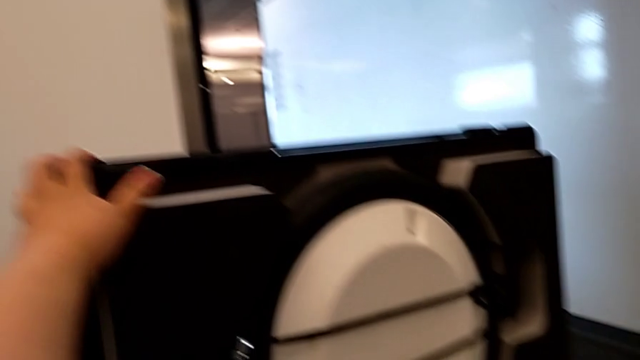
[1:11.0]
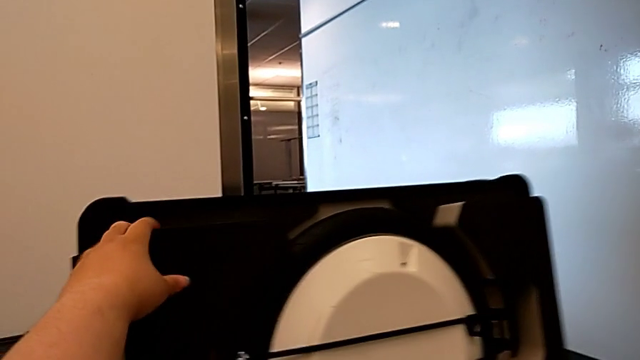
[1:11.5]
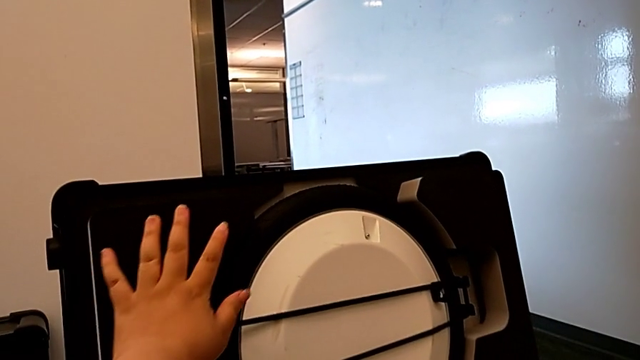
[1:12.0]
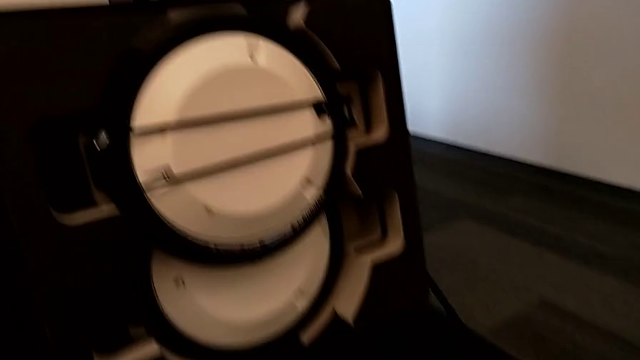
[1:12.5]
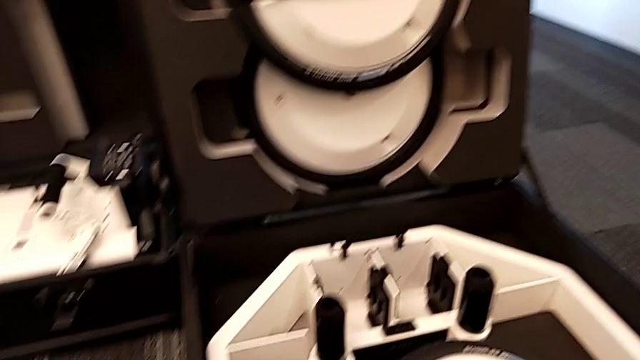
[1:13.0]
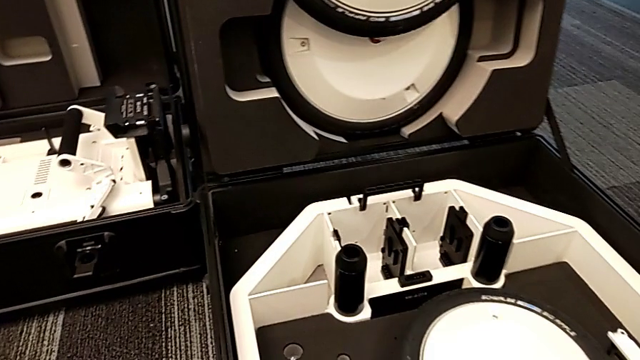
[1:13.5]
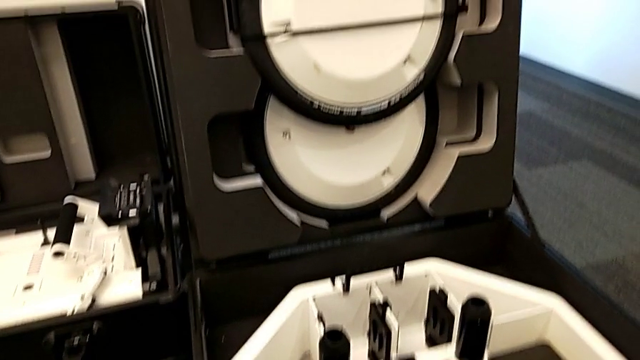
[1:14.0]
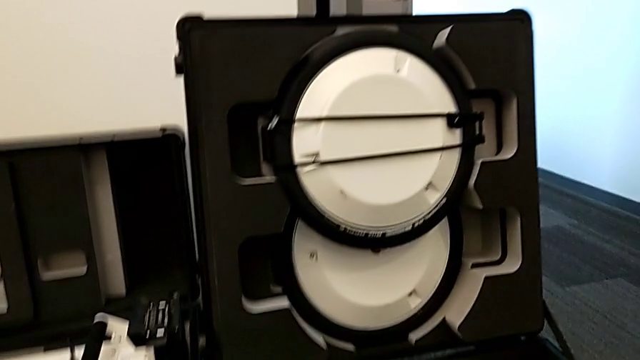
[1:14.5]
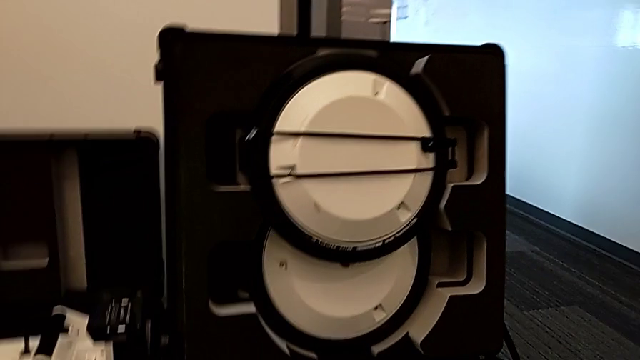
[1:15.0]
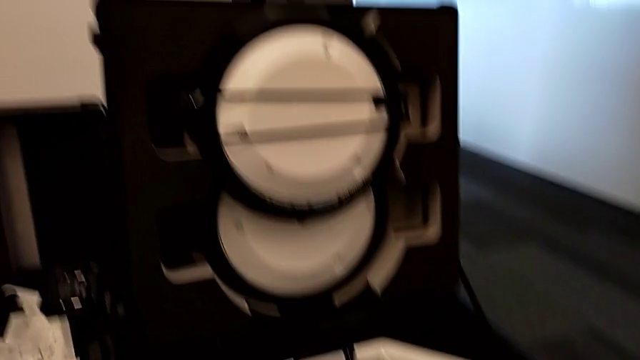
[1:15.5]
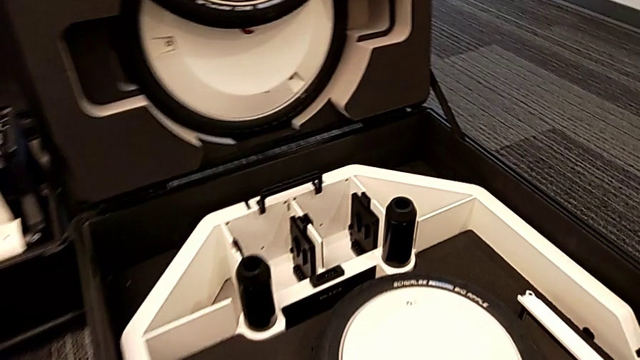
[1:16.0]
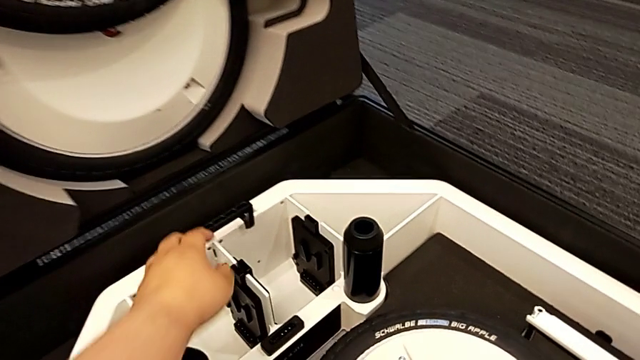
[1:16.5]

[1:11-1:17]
The camera wearer is opening the boxes. They open the fourth box.

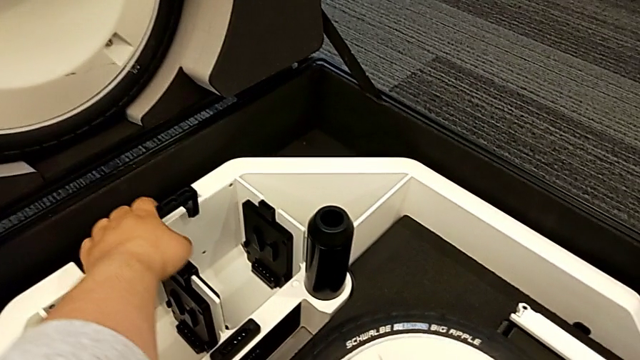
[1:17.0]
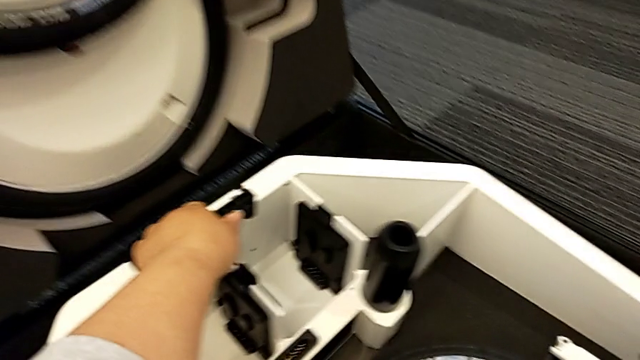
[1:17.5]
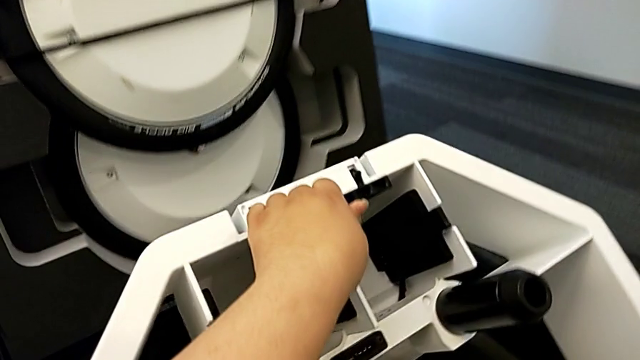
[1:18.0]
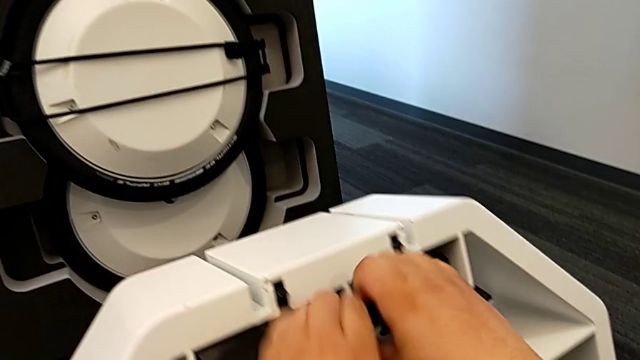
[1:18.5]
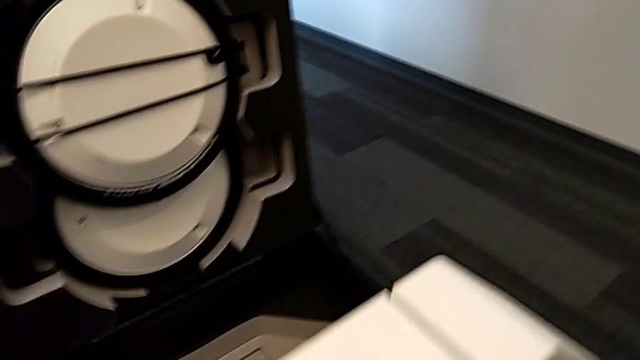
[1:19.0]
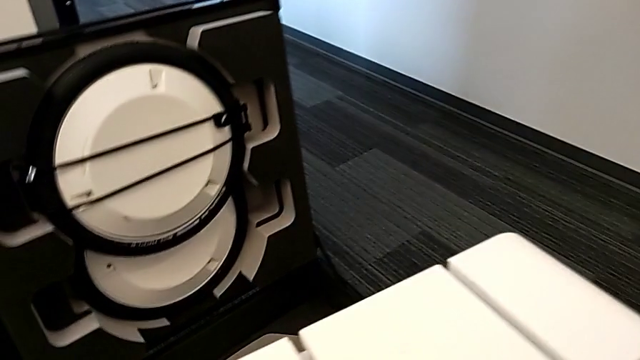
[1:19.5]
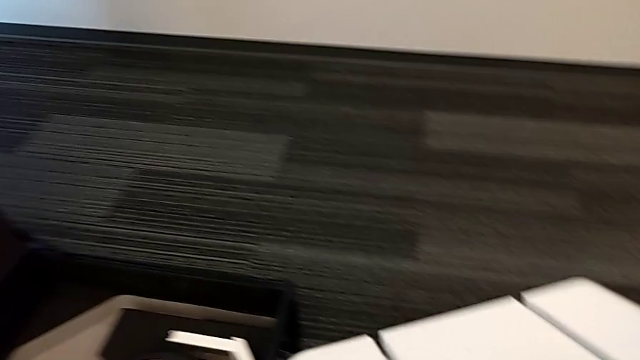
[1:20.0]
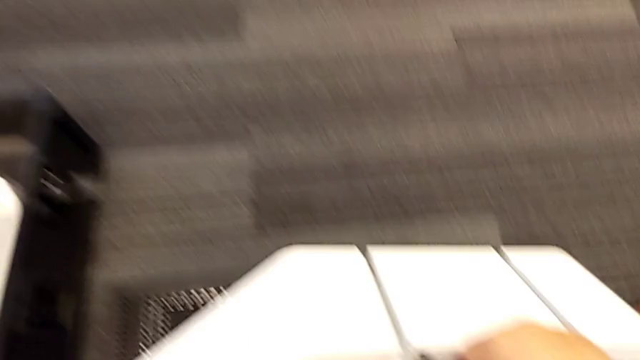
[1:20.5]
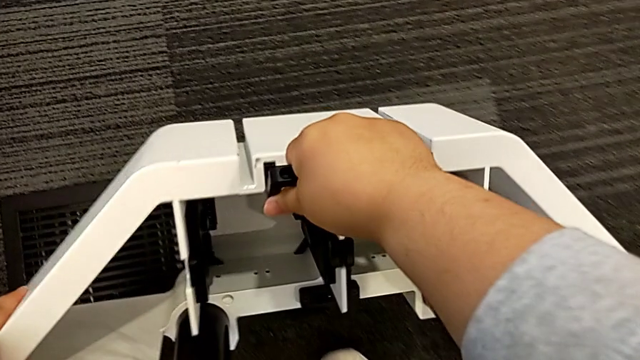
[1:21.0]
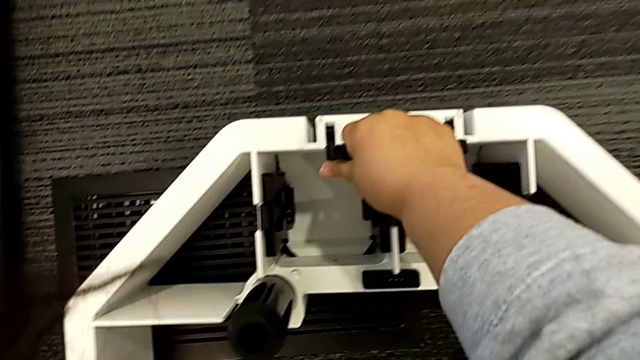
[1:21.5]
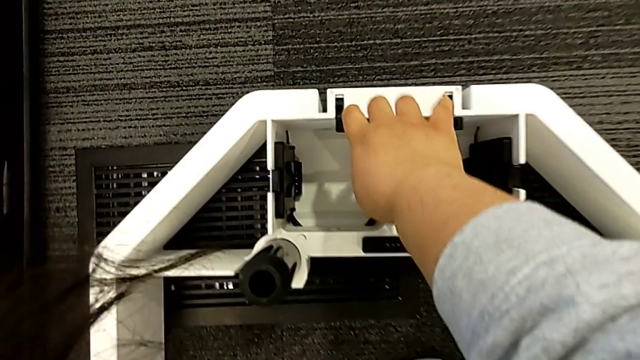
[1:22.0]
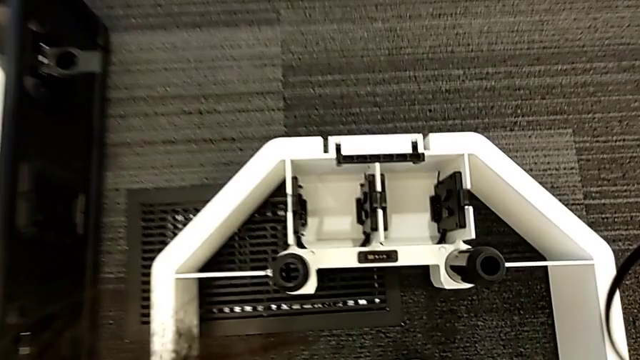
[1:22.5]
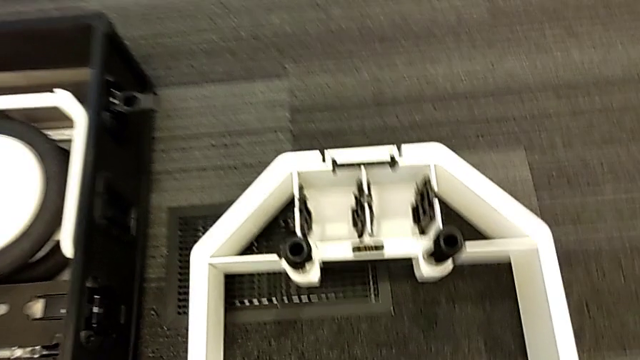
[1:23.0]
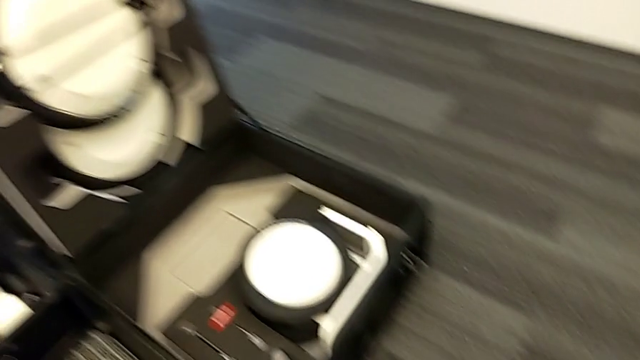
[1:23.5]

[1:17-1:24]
The camera wearer pulls out the bottom of the box. They grab the wheel.

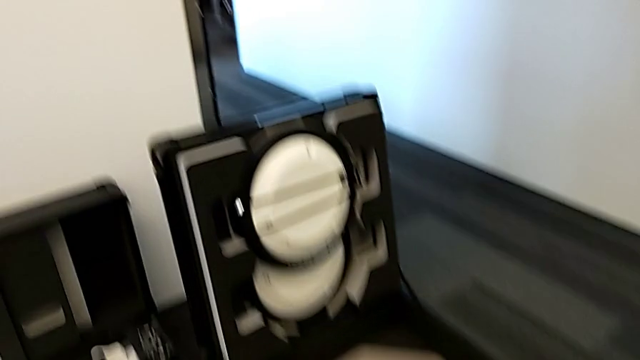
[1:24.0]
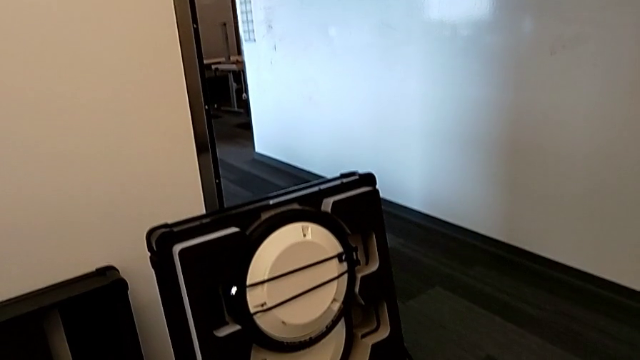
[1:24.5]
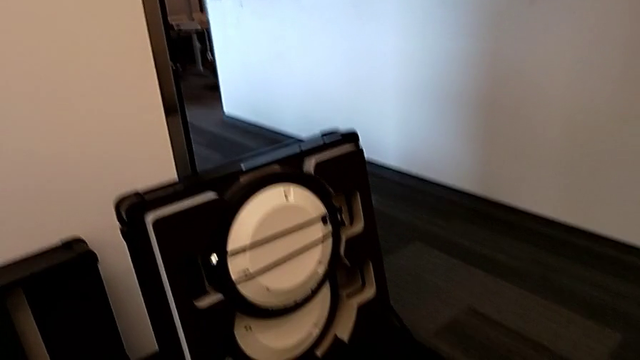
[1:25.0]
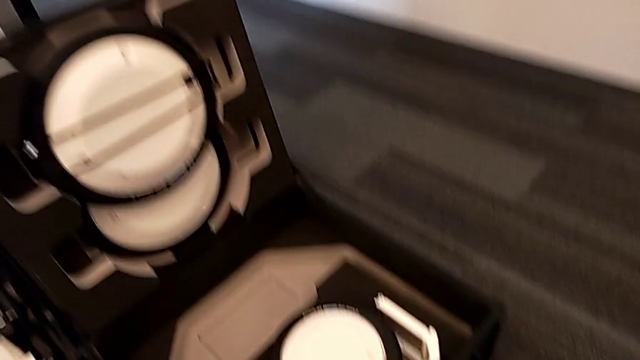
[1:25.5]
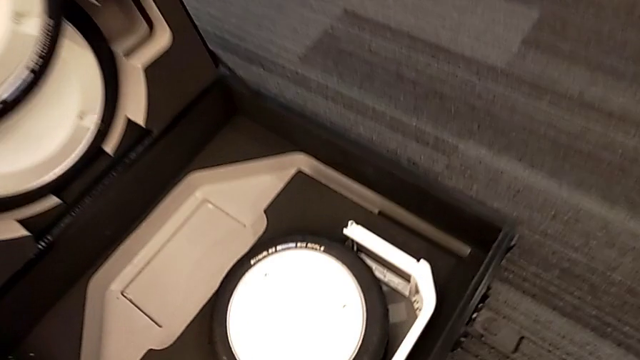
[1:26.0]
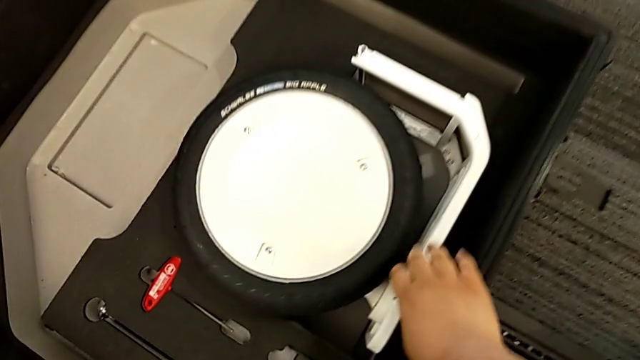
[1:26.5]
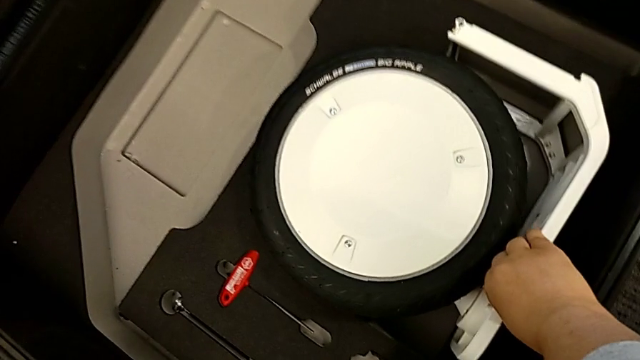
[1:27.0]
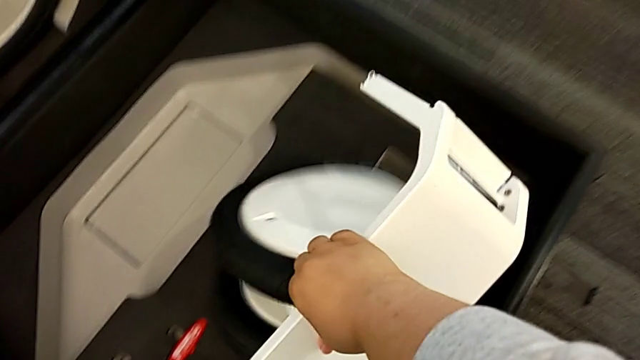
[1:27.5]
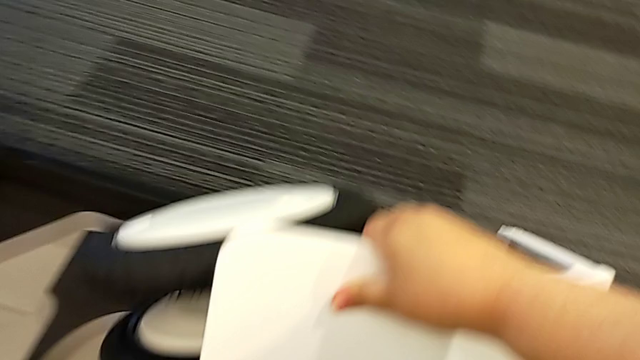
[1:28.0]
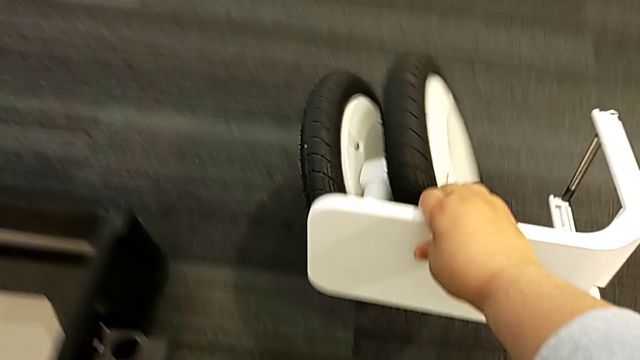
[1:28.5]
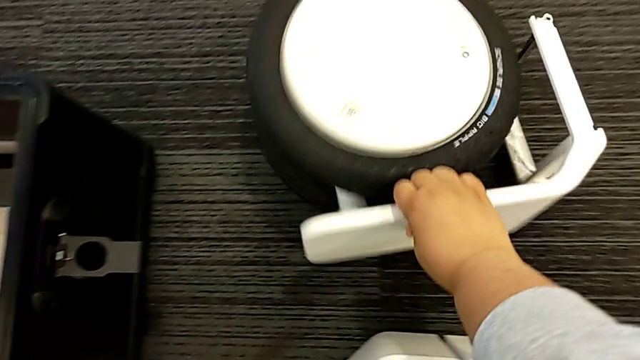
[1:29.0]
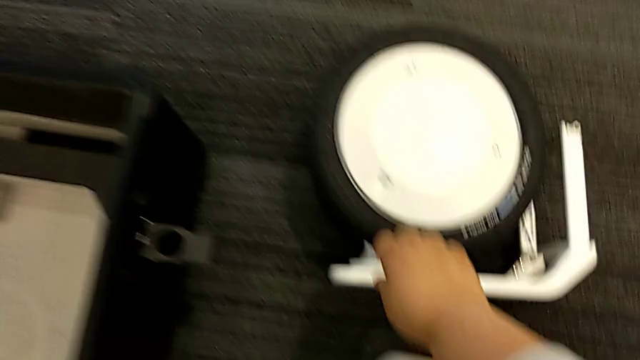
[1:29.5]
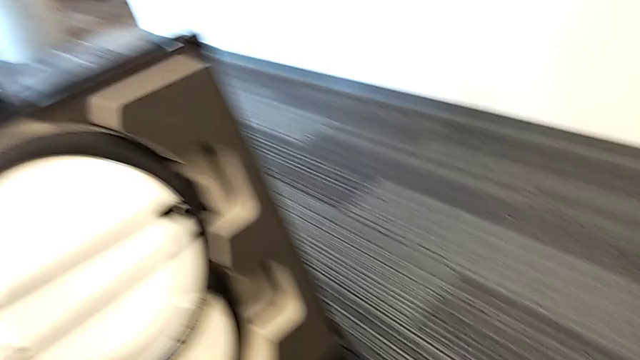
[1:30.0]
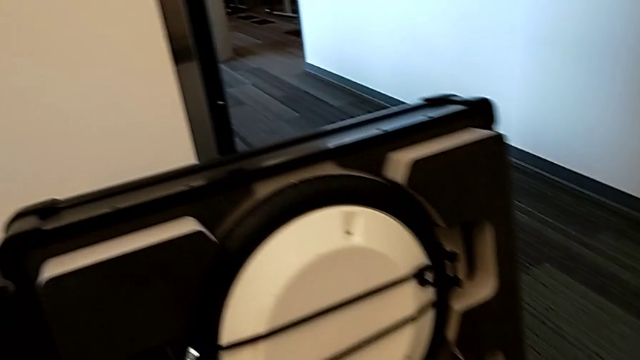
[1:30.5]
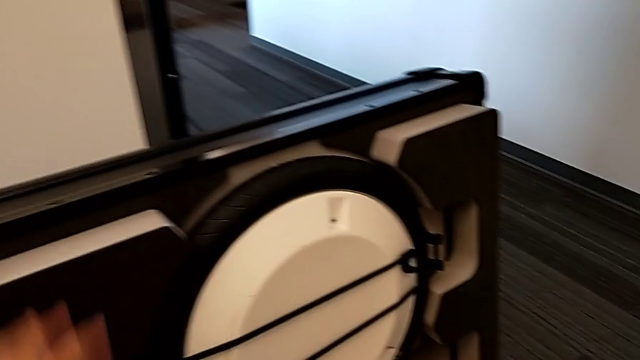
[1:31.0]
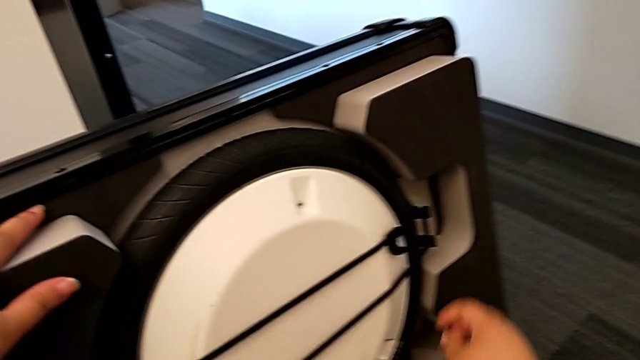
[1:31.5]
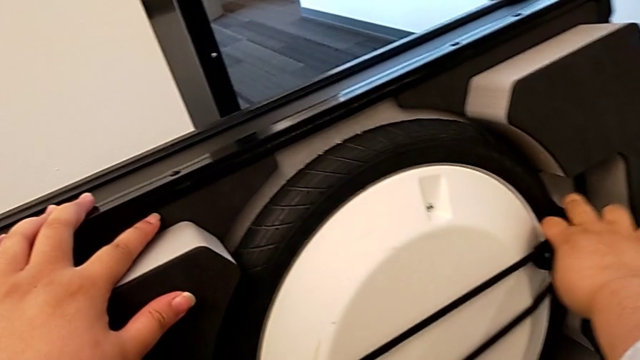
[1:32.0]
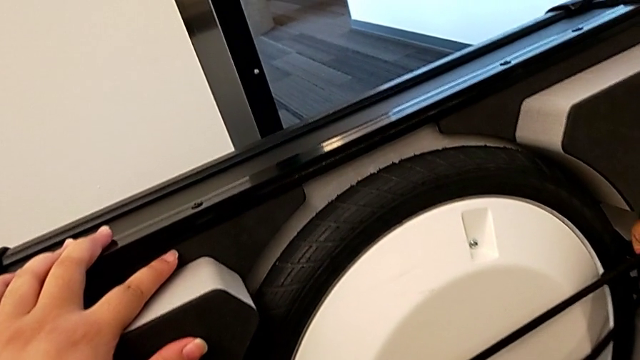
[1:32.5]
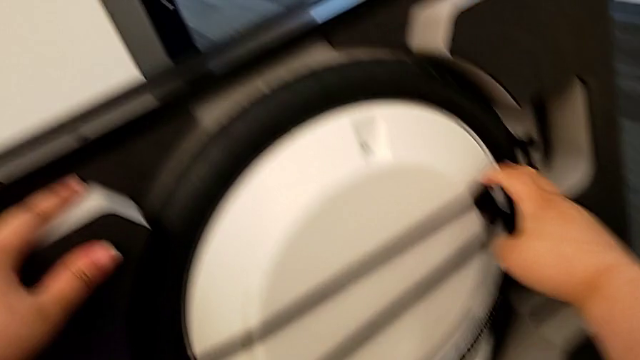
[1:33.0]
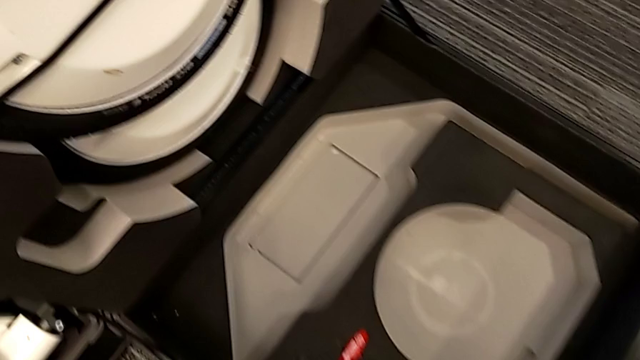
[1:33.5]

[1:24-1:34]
The camera wearer is pulling the wheels out of the box. They withdraw the first wheel, grab the wheel and begin to withdraw the second wheel.
